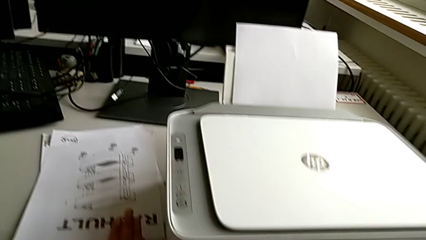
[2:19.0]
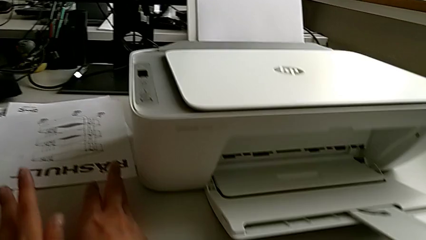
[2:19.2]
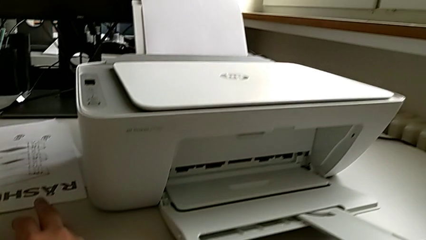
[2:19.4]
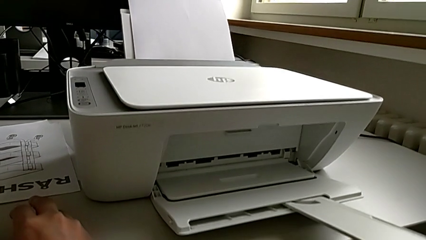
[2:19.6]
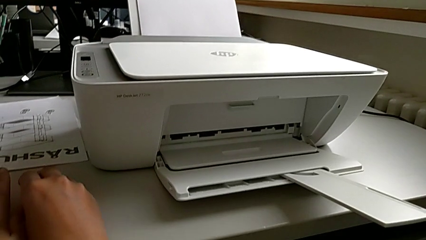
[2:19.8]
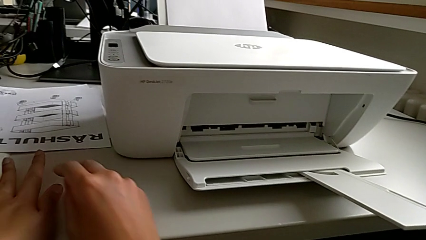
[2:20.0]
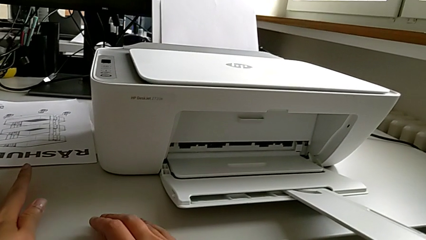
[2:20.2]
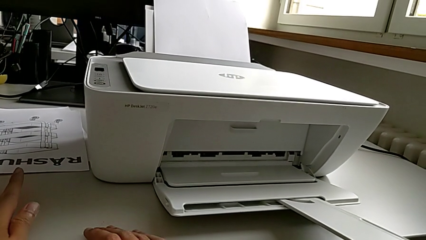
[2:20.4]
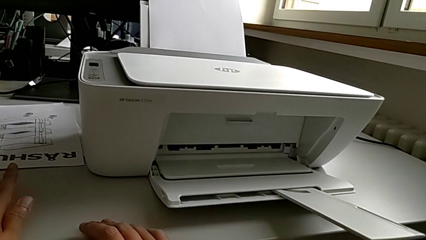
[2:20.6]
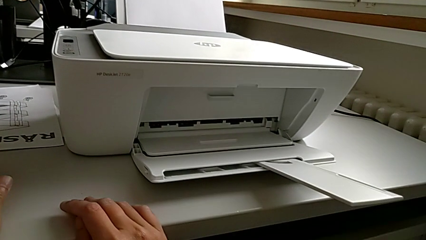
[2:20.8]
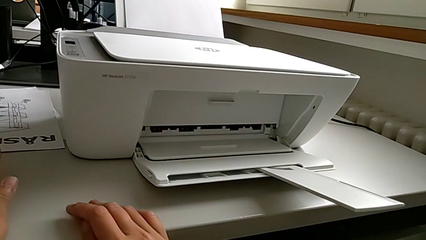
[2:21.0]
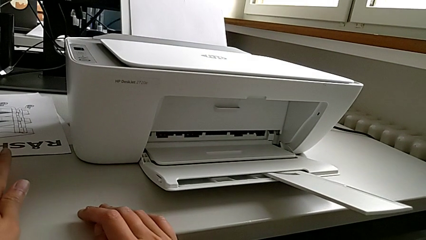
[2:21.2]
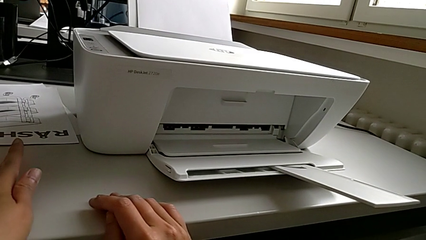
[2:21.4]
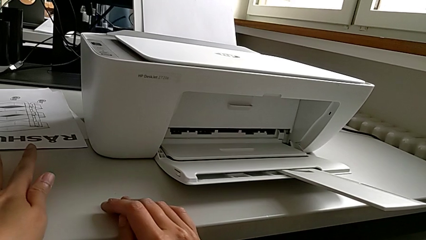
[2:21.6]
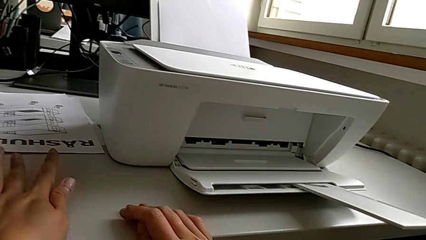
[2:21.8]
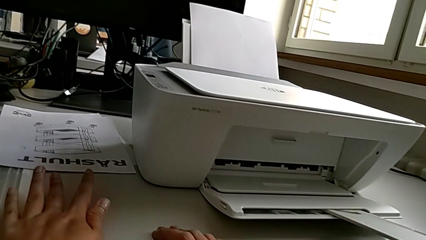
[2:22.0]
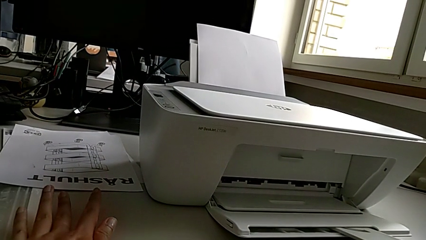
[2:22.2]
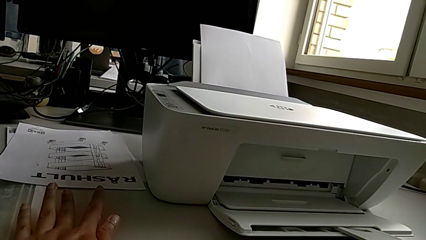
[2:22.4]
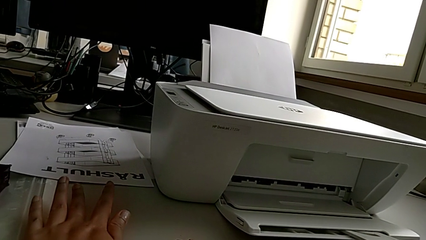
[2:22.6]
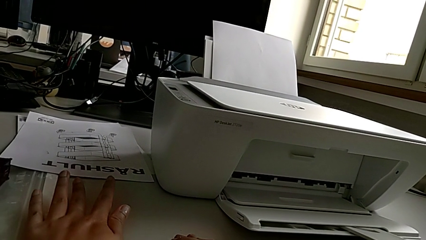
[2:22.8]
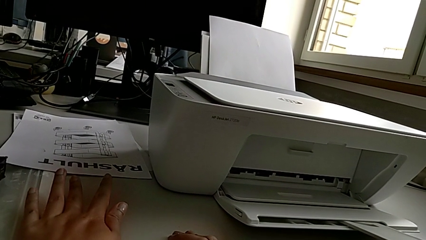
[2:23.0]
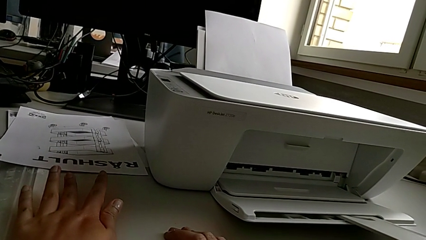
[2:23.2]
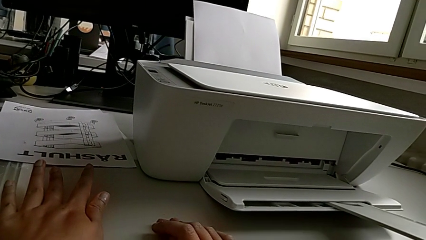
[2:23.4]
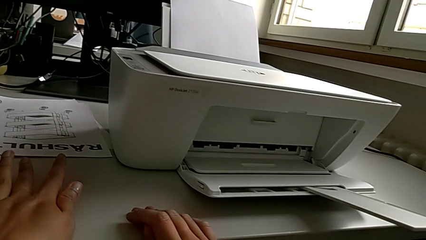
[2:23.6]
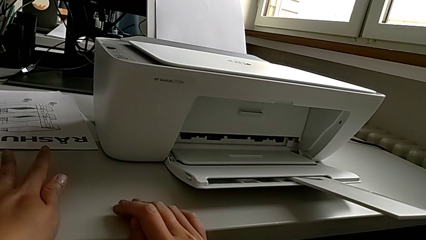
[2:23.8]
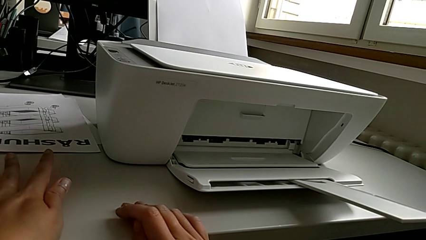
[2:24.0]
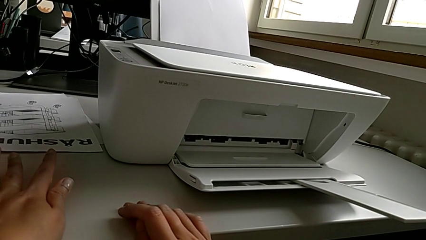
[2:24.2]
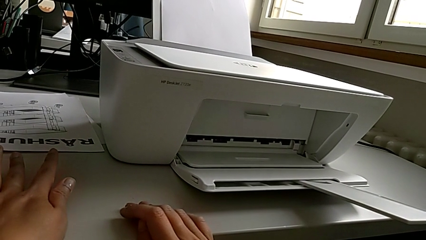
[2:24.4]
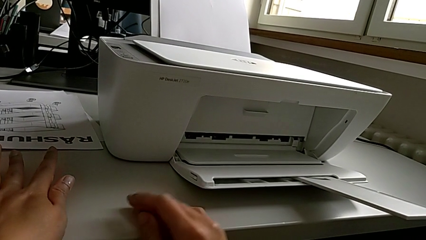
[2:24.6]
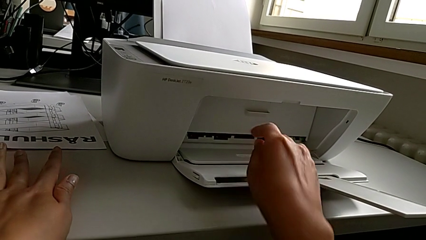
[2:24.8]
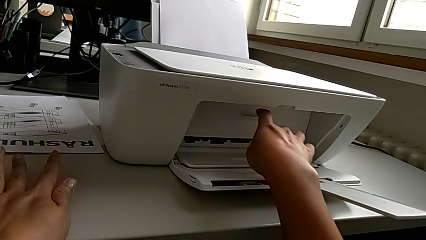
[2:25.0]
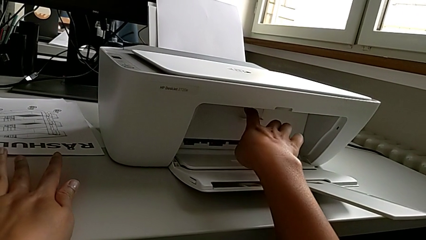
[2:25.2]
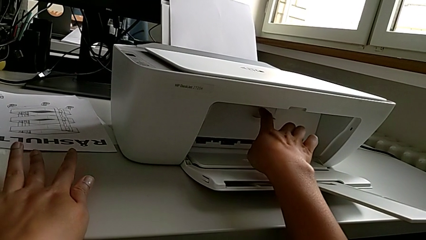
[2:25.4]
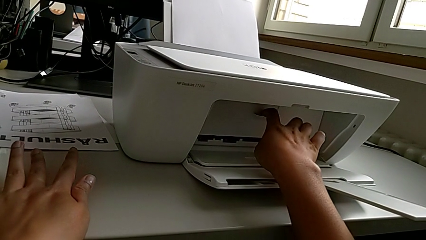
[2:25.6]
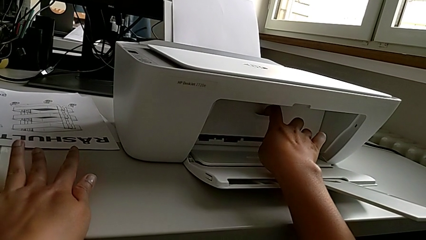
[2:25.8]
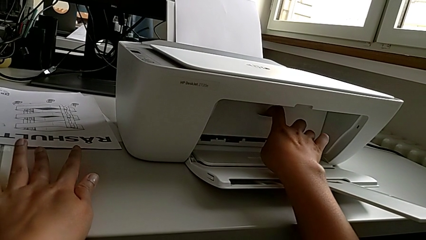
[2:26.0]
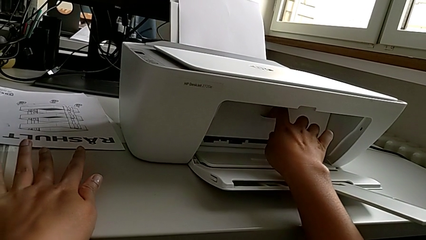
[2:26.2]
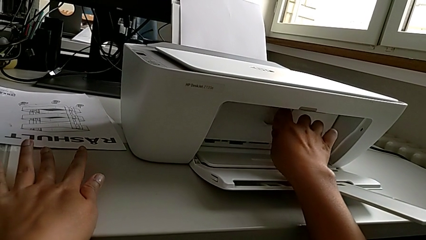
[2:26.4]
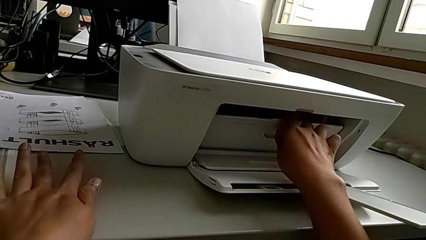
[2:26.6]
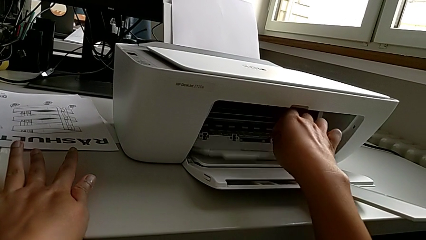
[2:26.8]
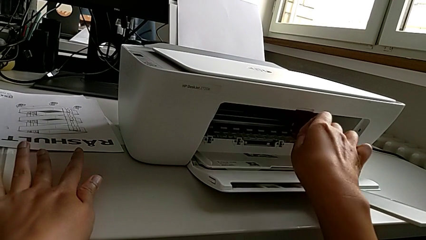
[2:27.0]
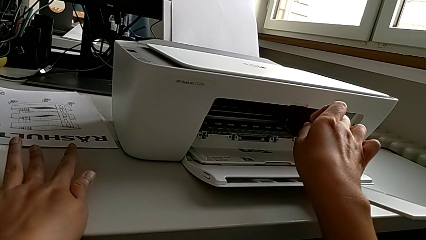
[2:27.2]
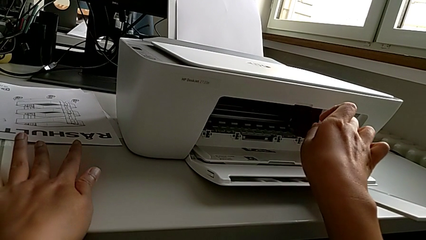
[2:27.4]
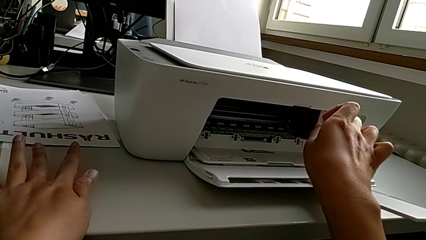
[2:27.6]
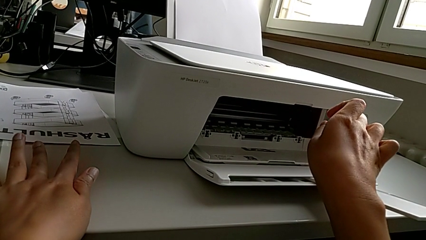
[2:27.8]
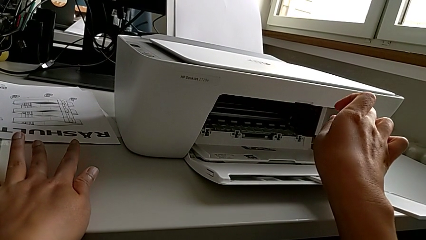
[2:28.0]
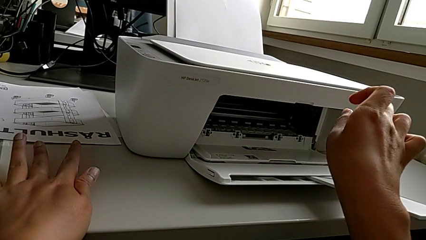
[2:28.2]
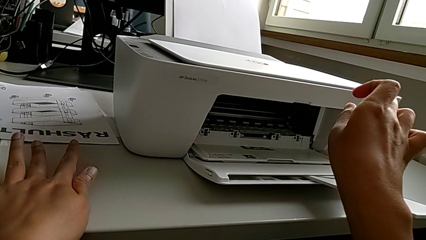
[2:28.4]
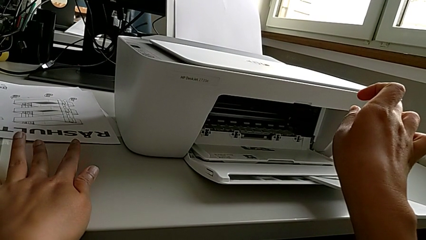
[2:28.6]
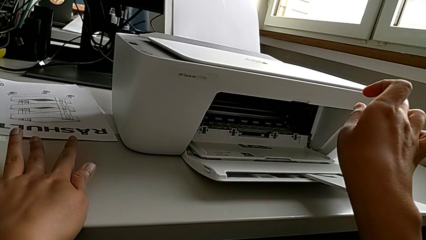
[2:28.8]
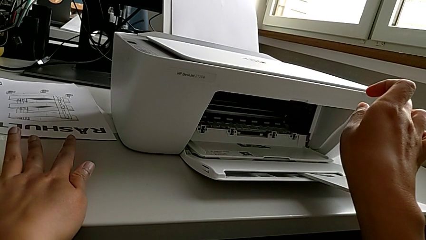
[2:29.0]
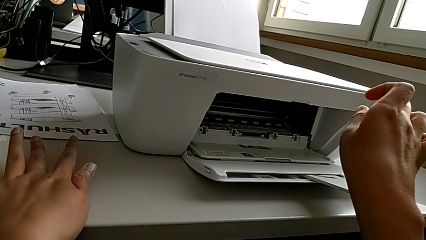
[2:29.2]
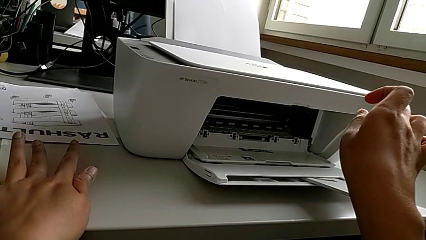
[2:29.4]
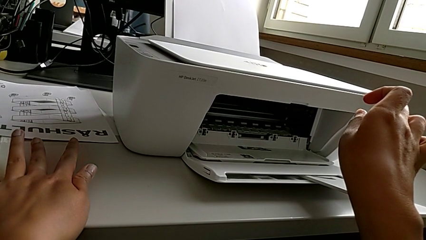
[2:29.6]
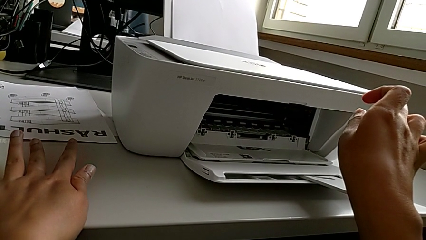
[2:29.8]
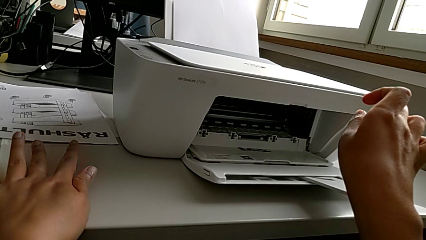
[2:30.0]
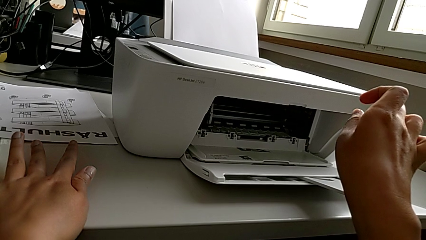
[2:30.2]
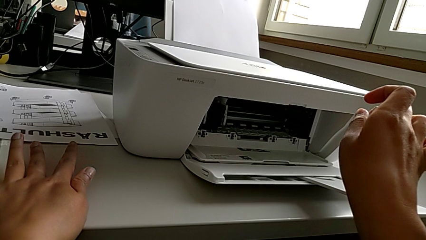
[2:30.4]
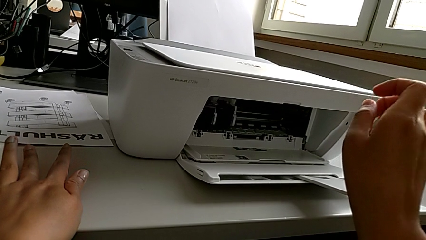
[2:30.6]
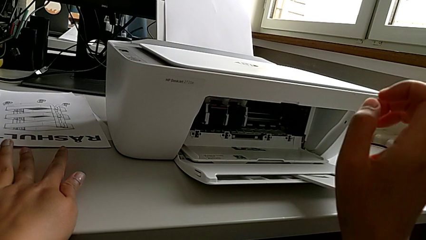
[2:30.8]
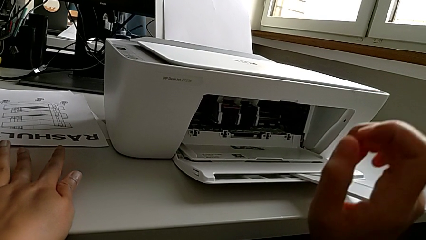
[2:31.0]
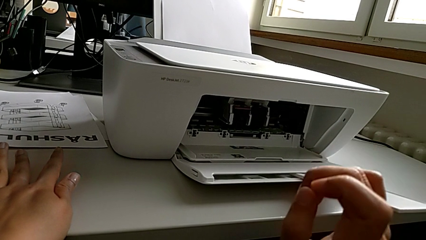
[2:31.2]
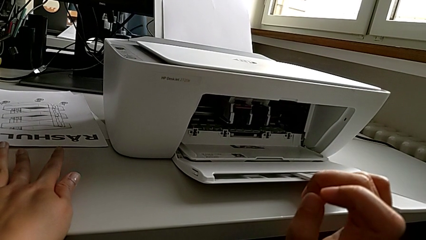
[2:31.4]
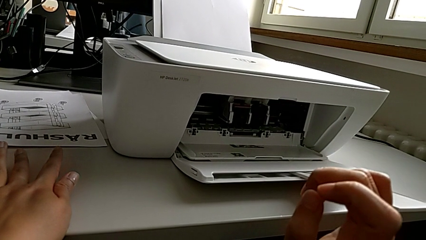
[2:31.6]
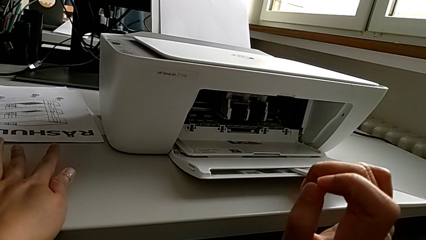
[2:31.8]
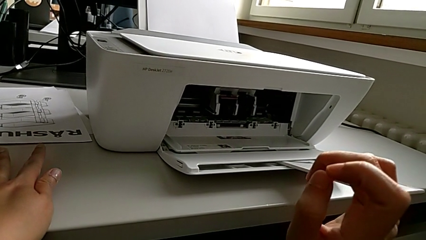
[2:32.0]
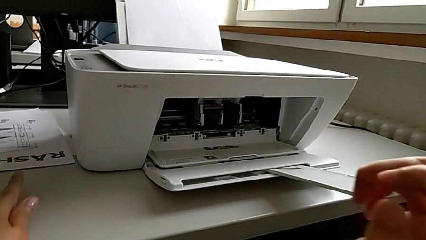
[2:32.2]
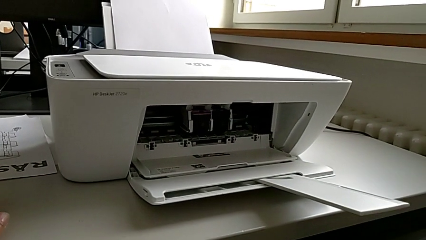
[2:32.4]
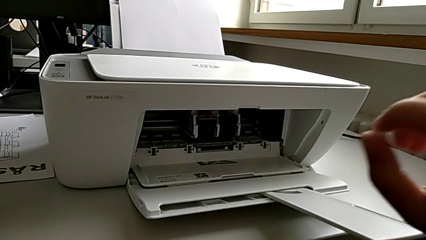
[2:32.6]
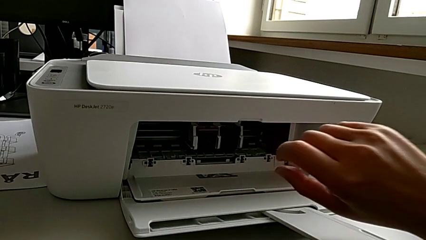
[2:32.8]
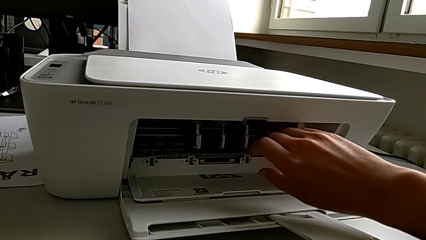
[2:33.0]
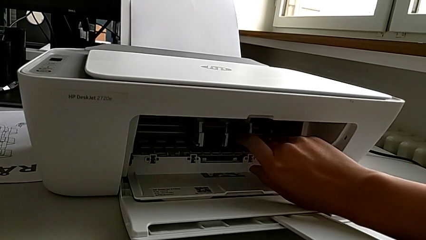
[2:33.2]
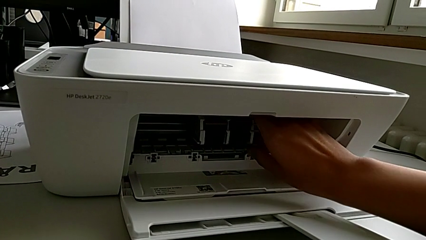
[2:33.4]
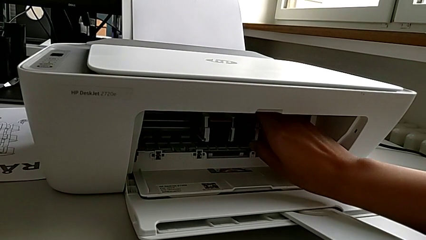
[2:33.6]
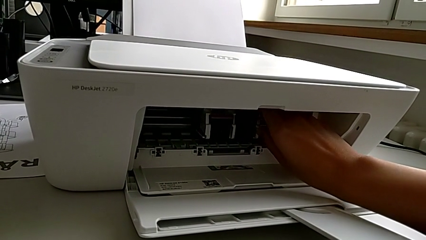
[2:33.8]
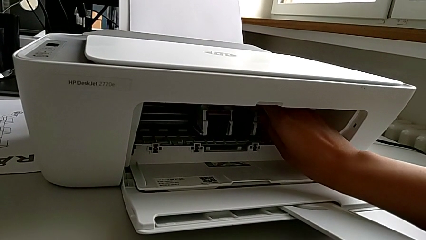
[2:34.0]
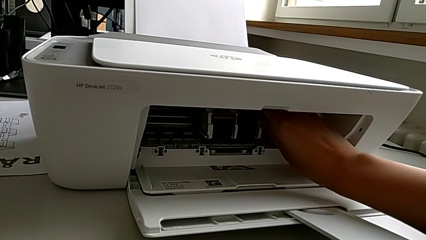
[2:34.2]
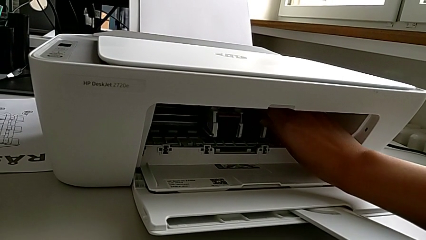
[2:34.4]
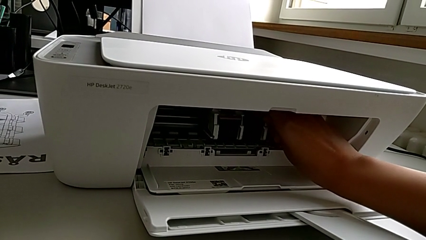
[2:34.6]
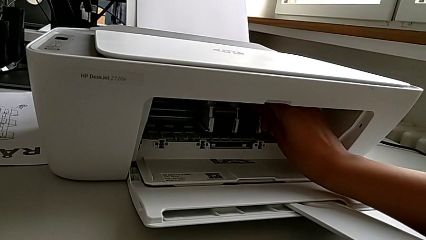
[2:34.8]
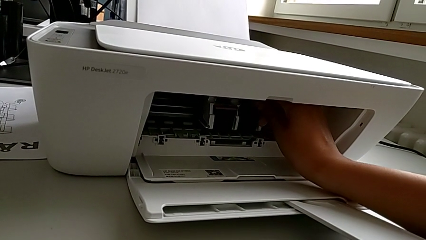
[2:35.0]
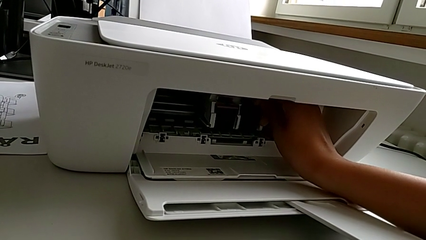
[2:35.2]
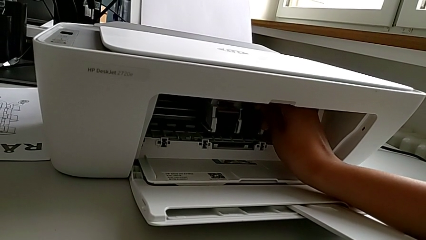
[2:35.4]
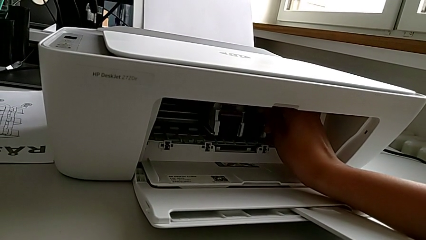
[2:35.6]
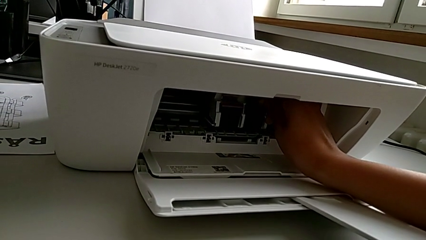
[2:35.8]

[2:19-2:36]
The camera wearer is exchanging the ink cartridges of the printer. They open the cartridge gate and begin to touch the ink cartridge.
